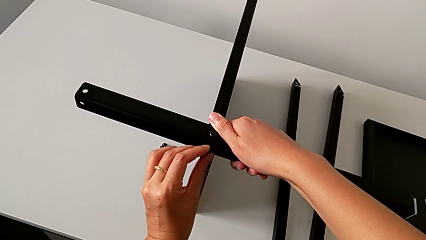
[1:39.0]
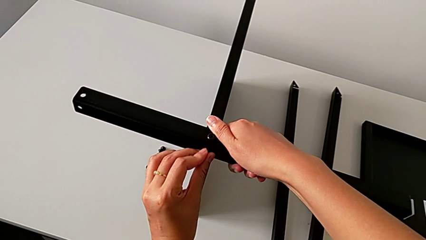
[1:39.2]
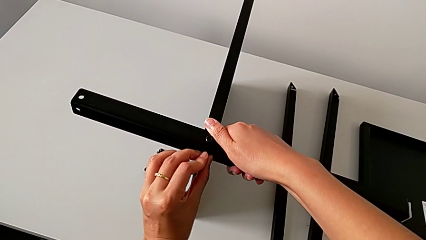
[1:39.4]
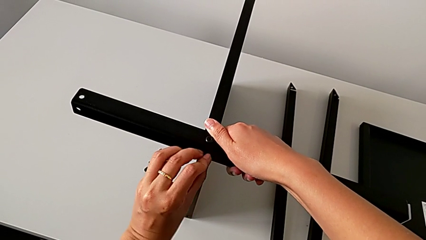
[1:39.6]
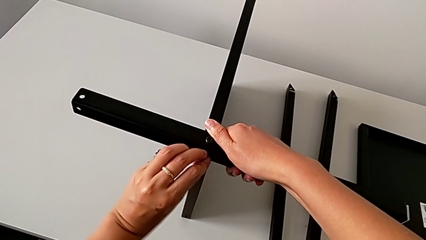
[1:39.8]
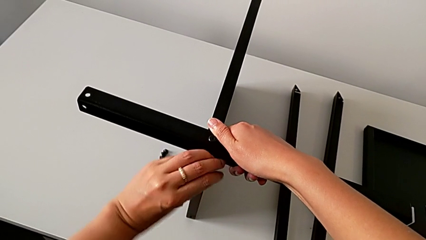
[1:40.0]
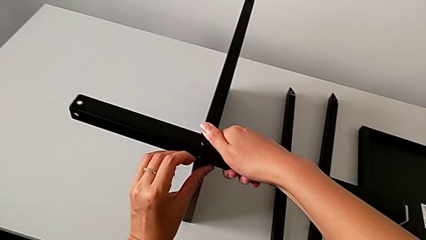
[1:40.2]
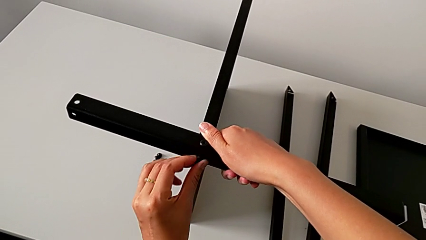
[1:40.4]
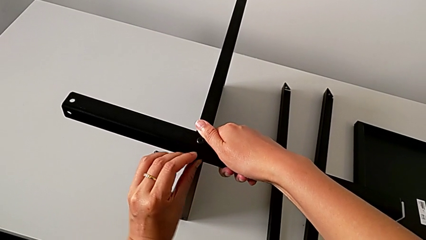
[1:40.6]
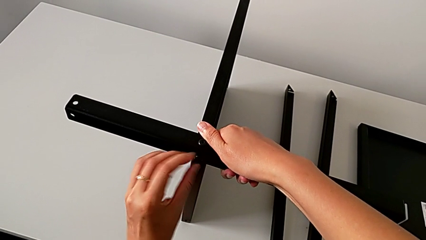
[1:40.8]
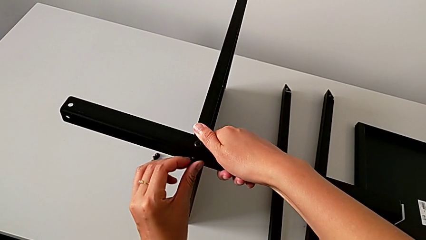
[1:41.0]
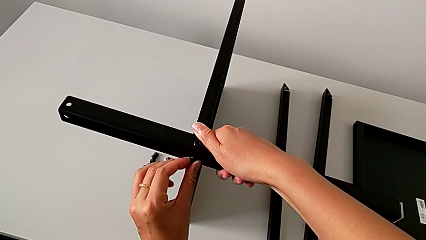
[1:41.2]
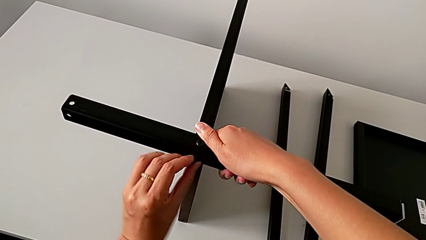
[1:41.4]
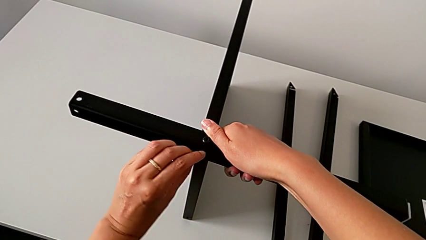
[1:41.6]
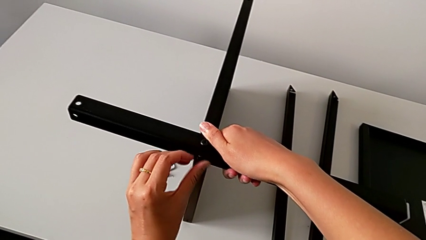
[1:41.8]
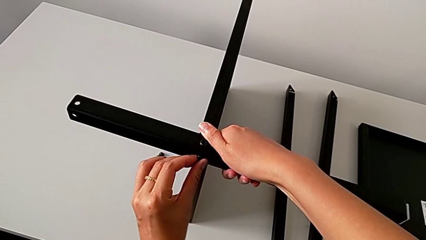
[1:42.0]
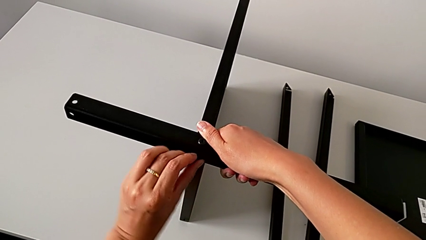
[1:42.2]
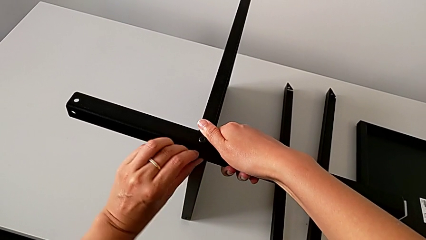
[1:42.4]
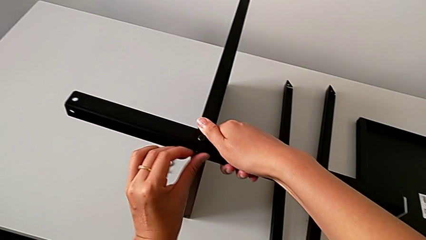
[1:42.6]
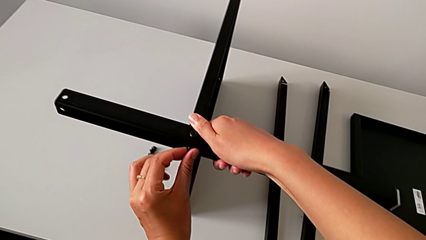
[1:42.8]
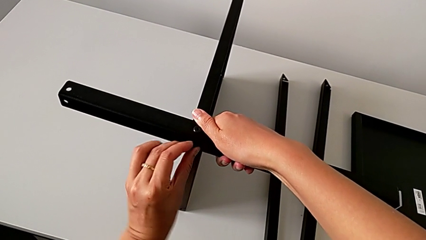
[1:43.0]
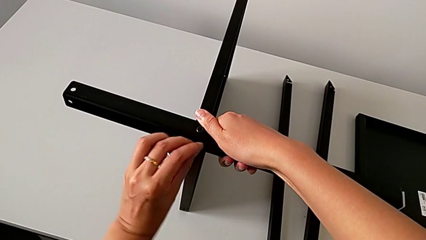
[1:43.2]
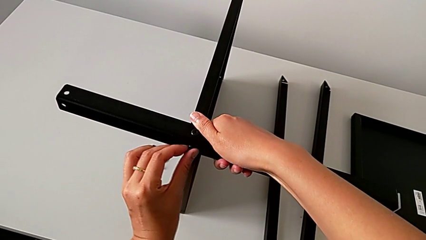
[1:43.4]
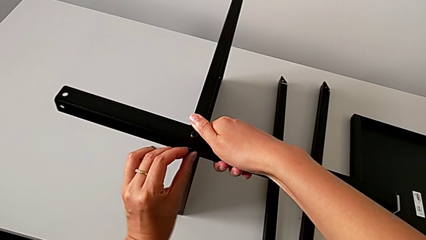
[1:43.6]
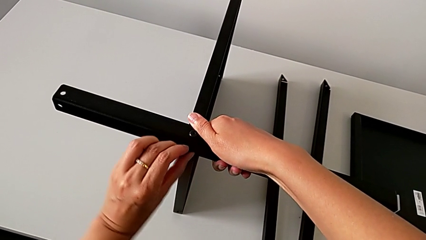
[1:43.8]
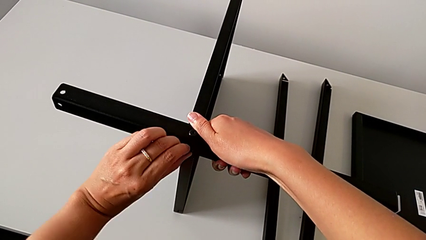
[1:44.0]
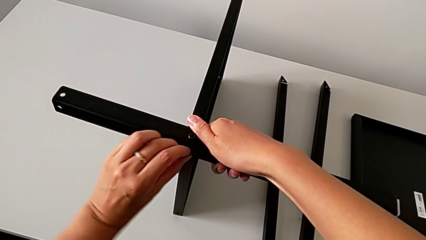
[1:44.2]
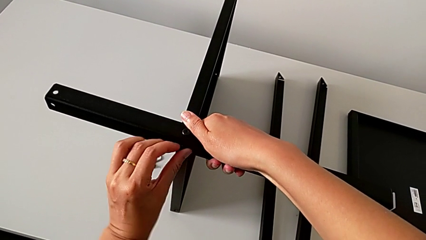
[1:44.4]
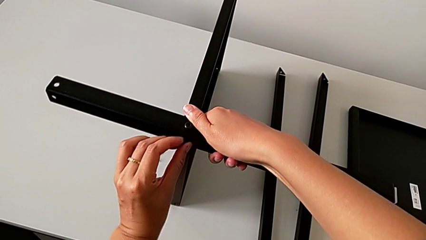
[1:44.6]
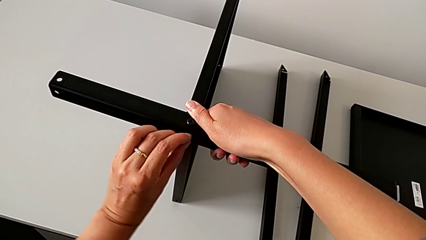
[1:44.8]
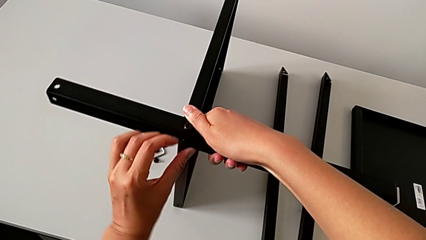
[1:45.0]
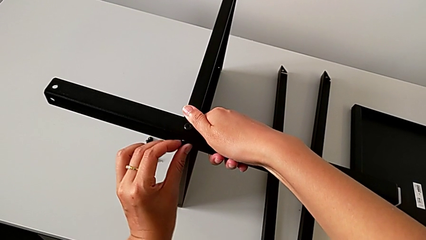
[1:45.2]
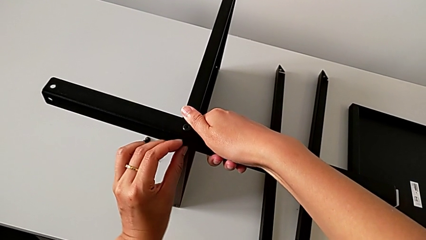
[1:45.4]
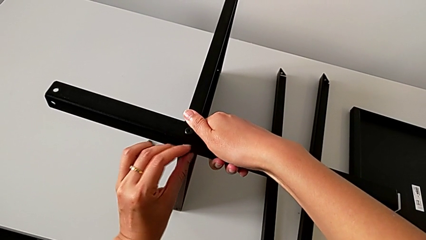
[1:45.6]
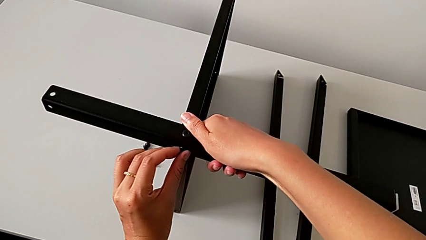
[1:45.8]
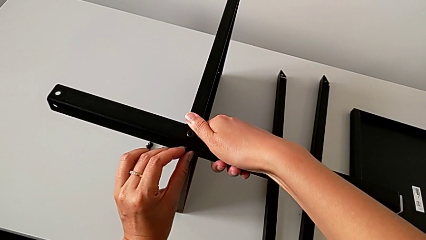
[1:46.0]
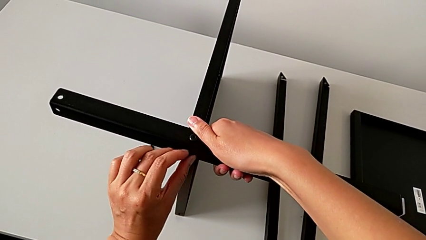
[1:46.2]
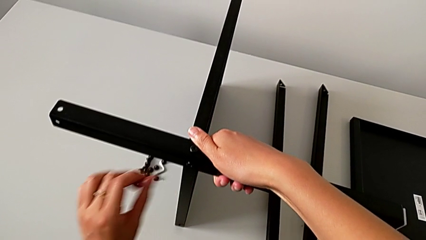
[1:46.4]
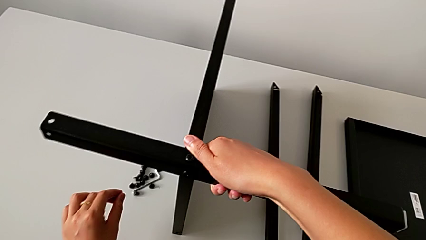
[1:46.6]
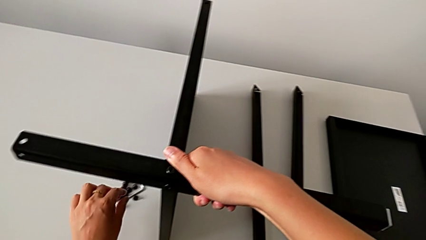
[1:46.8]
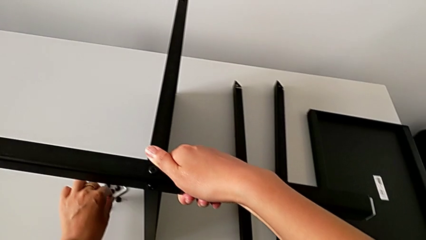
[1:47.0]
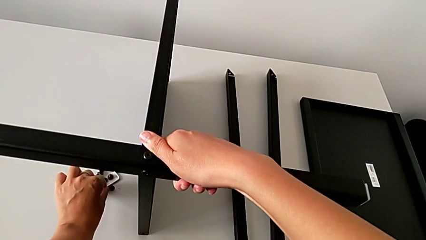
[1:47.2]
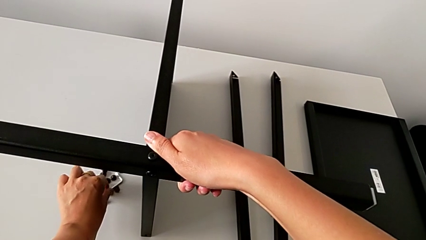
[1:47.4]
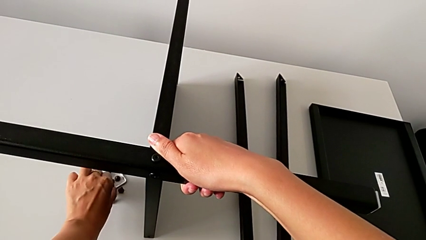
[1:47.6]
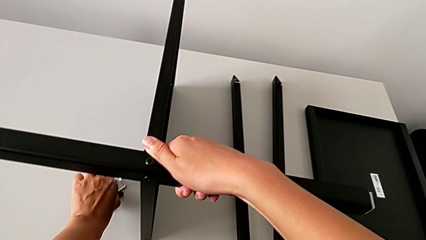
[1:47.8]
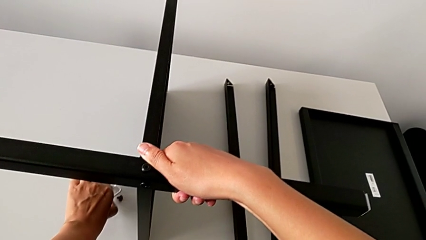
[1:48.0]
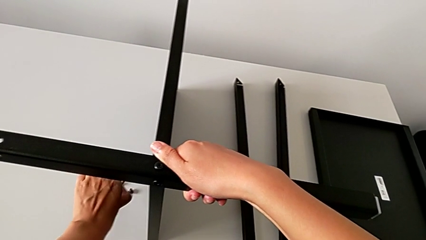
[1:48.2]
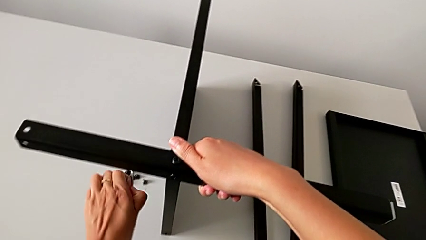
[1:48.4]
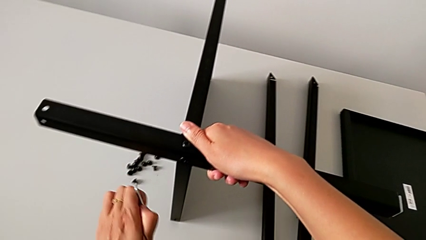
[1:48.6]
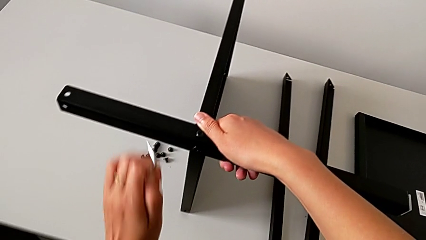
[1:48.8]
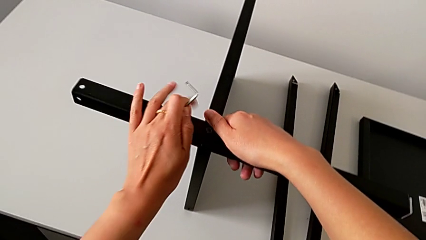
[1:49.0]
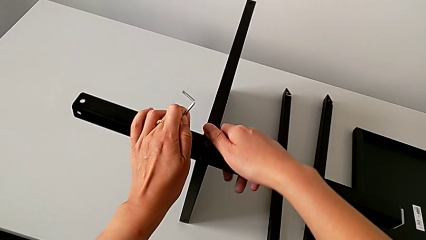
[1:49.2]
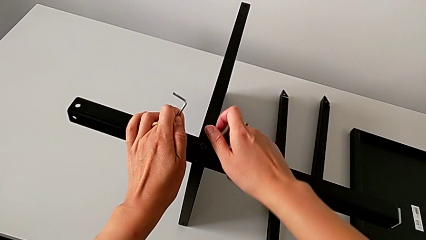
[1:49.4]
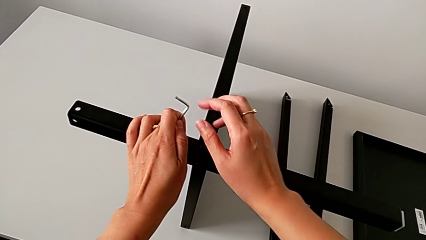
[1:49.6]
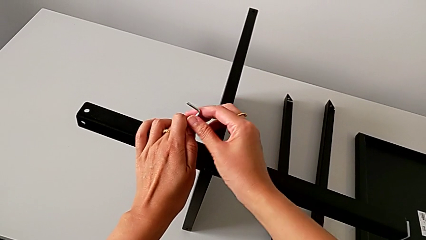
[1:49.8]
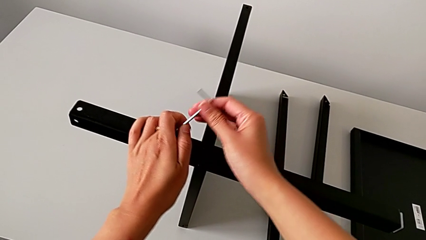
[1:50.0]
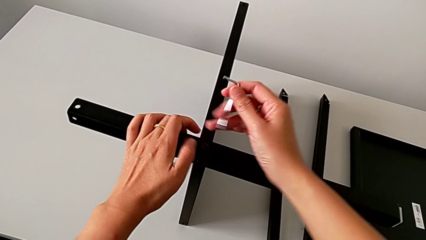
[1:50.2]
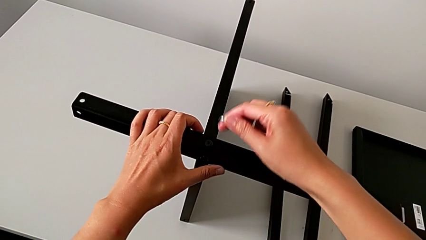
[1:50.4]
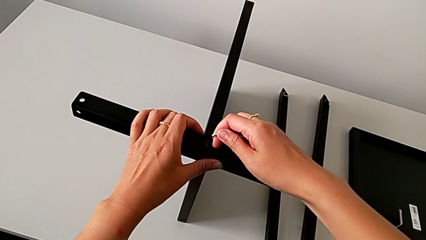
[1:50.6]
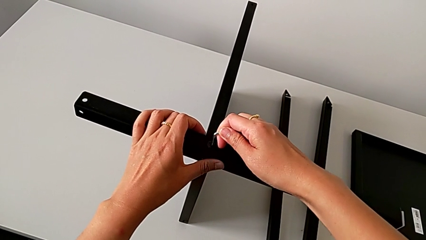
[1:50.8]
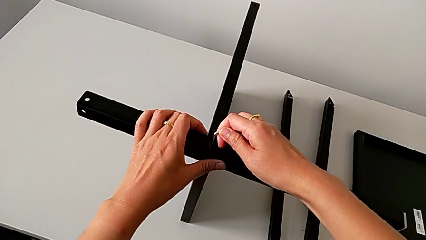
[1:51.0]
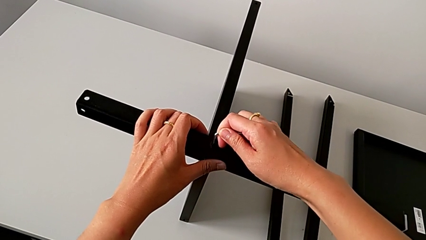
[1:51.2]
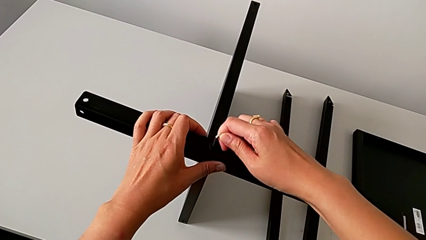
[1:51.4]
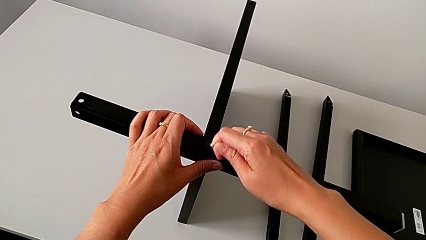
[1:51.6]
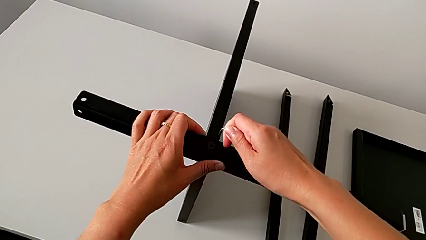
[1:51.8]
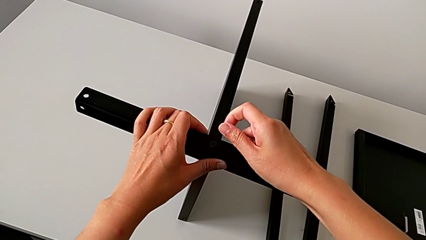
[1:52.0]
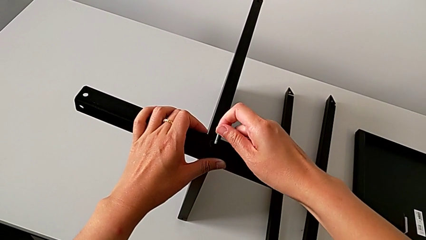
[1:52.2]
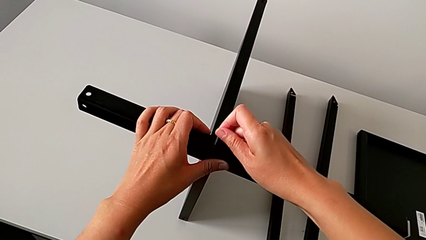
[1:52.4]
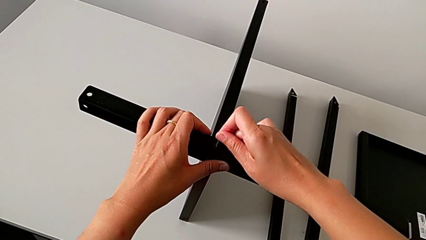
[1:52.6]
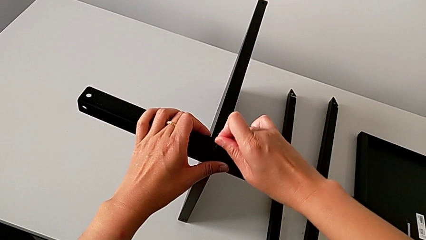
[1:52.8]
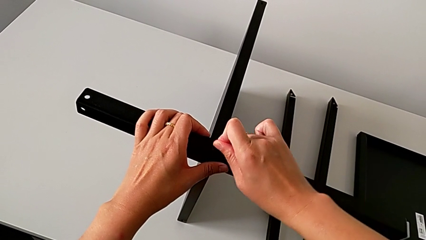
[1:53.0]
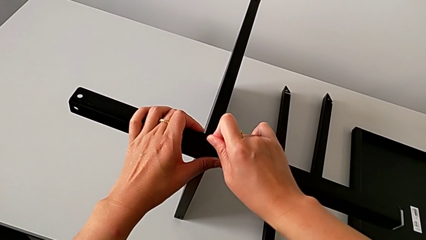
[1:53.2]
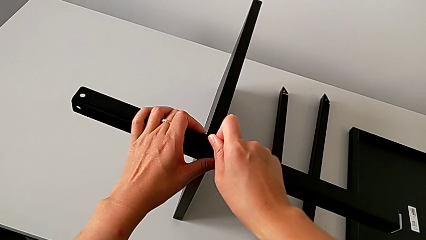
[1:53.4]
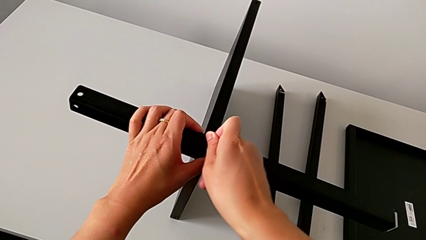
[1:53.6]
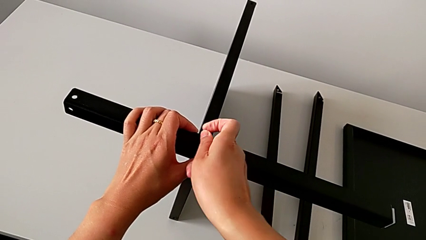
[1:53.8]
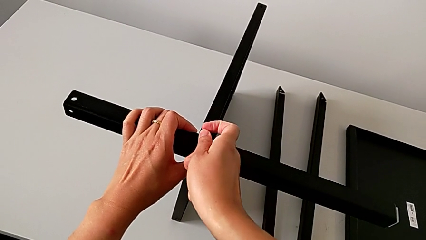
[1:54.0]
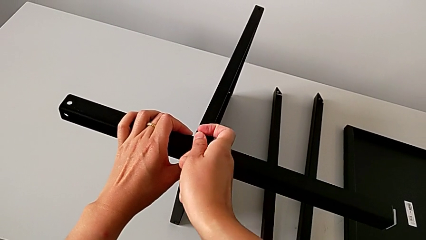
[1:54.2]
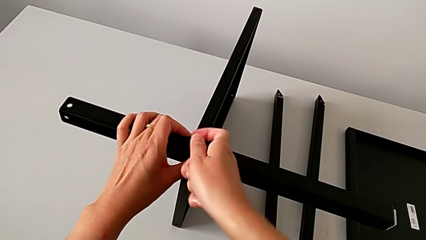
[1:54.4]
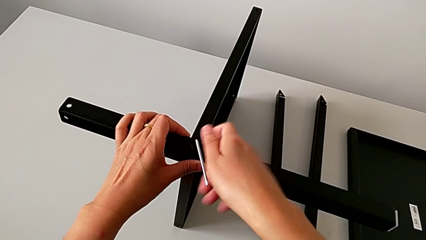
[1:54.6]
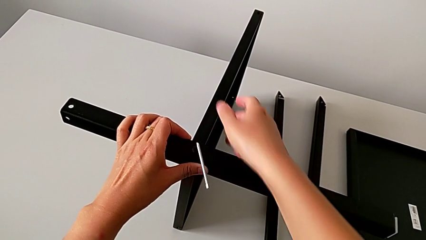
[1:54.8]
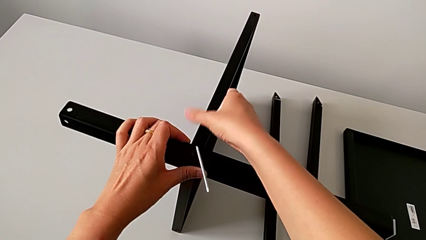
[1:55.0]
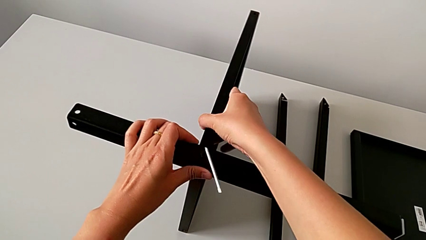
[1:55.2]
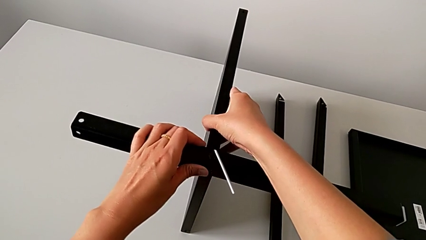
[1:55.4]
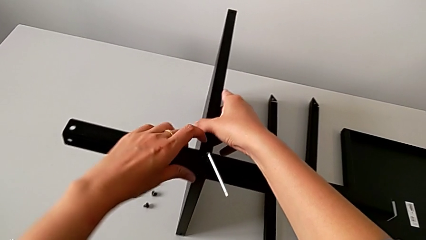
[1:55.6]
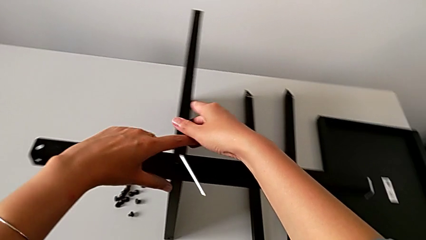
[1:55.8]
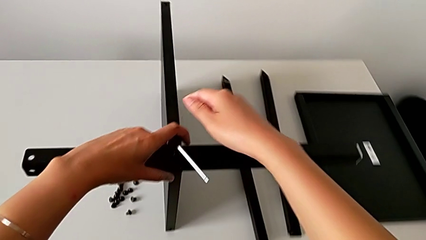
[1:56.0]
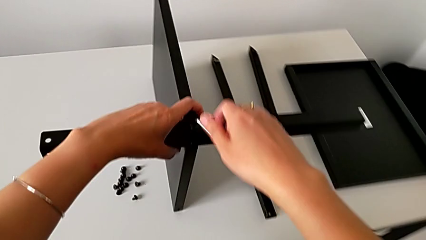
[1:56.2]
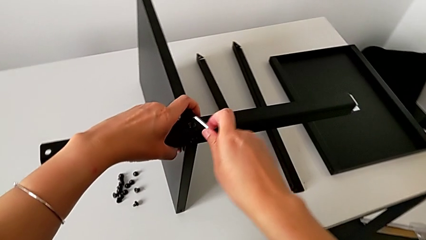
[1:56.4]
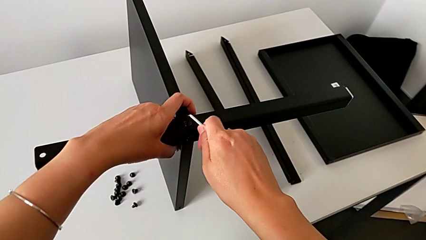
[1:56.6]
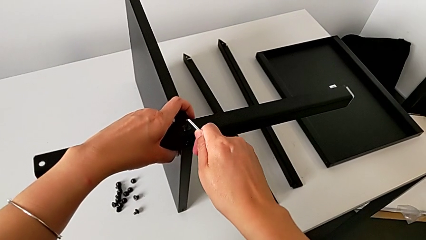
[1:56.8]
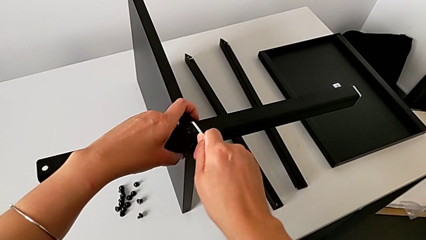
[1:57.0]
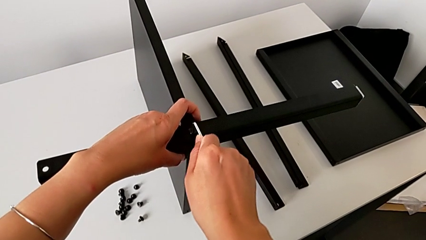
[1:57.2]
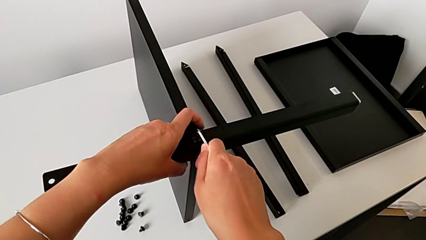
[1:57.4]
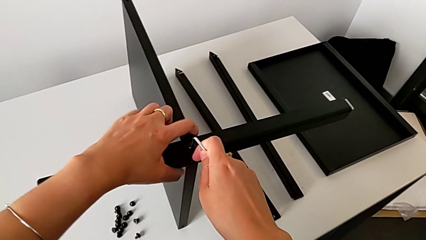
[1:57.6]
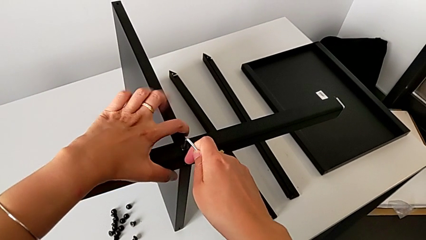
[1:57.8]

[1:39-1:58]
The camera wearer is assembling the first leg of the table. They wrongly keep screwing the hex socket head with the left hand, approach the Allen wrench, grab it with the left hand, grab the first leg with the left hand, grab the Allen wrench with the right hand, insert it, screw the hex socket head, hold the nightstand and screw the hex socket head.
